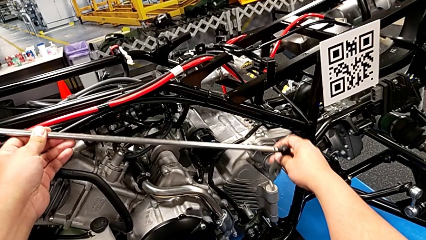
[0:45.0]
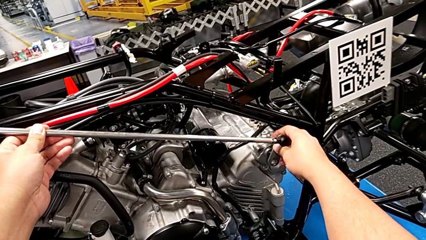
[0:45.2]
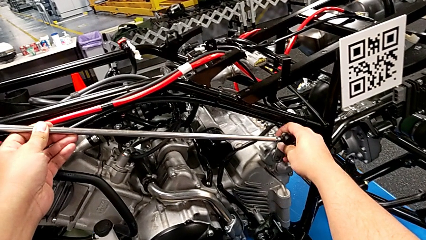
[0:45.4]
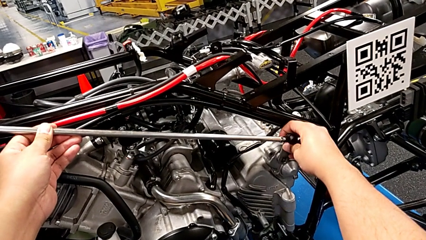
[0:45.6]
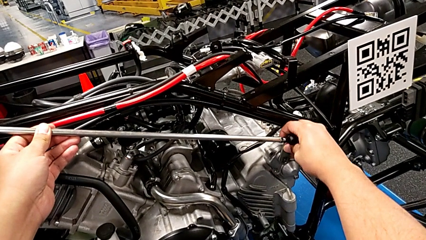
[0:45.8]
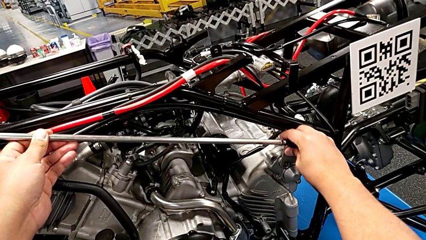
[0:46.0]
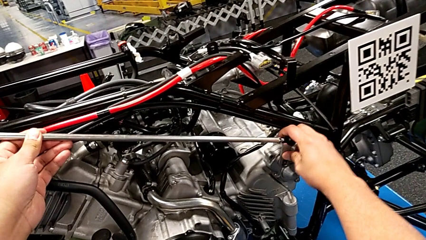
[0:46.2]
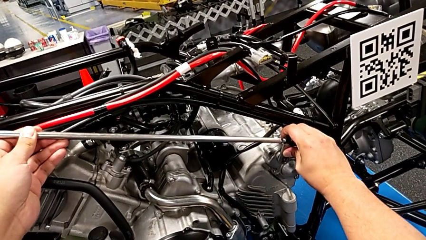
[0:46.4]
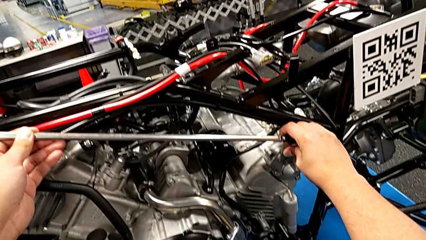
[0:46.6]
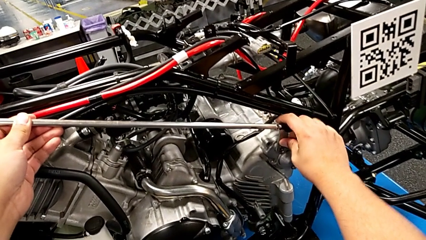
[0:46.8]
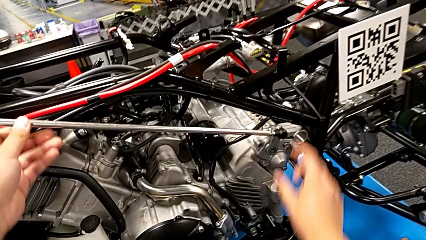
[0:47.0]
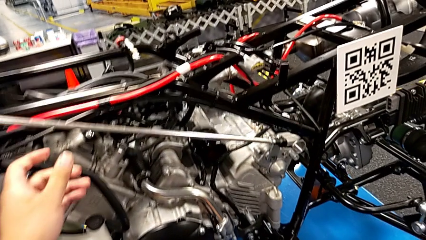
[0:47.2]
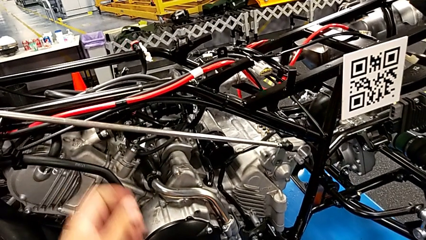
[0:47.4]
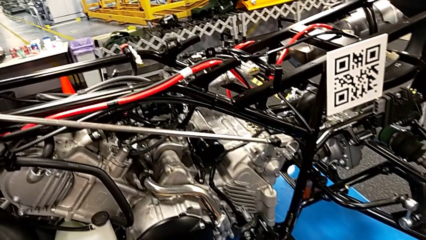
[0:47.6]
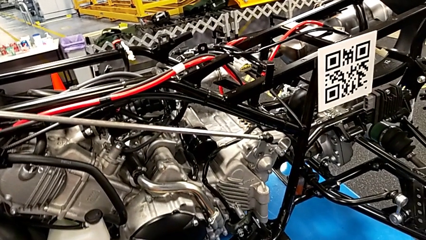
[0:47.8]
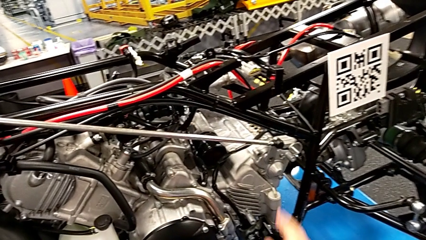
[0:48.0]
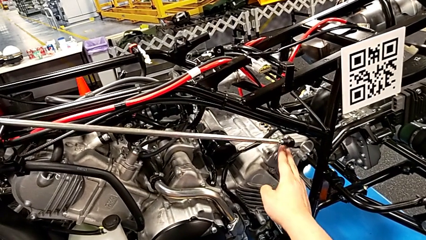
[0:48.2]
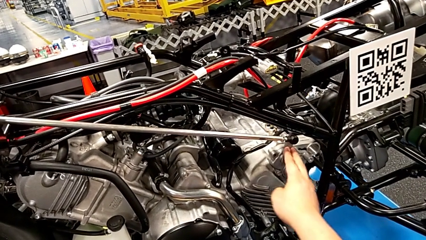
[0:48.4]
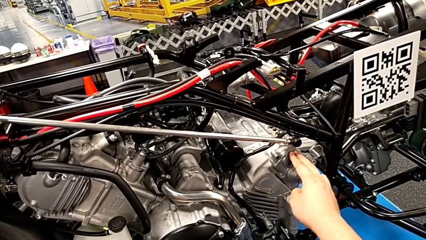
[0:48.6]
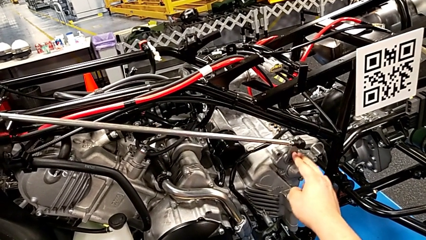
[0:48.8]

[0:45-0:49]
The camera wearer is assembling the shift_arm. They insert the shift arm and push it.

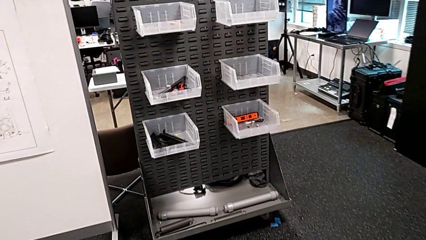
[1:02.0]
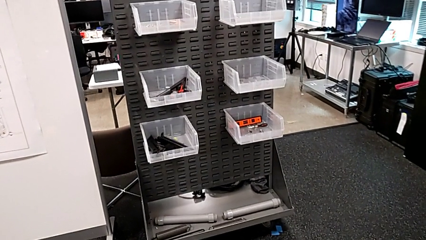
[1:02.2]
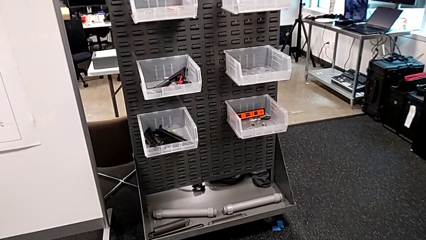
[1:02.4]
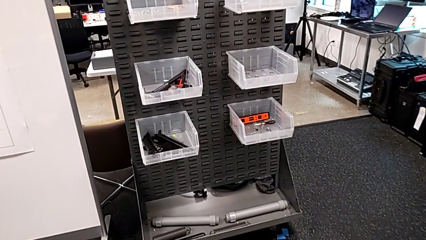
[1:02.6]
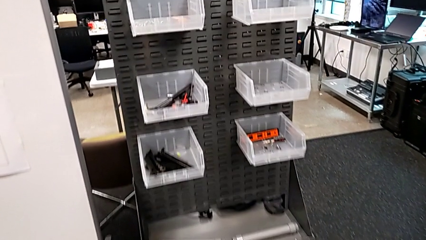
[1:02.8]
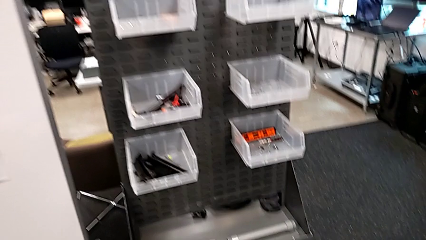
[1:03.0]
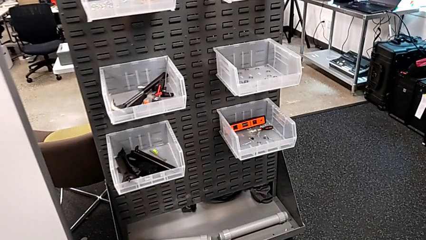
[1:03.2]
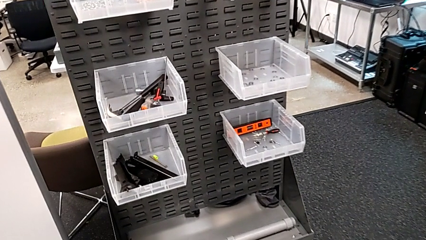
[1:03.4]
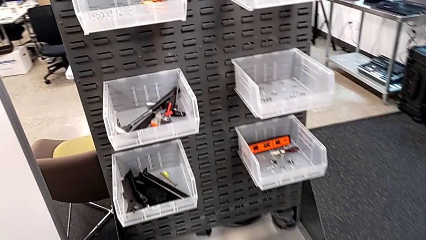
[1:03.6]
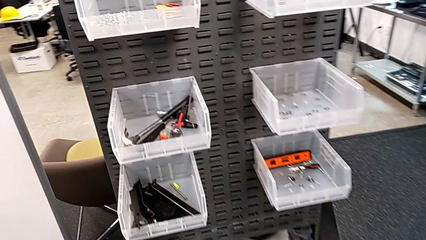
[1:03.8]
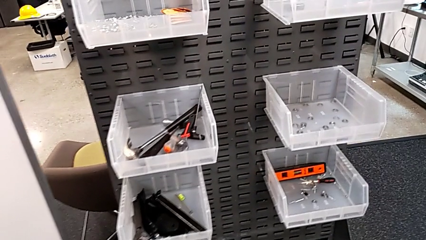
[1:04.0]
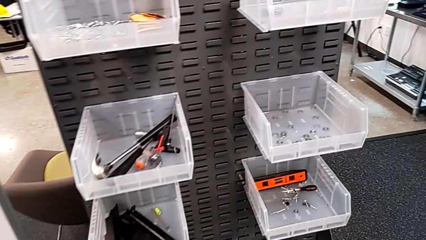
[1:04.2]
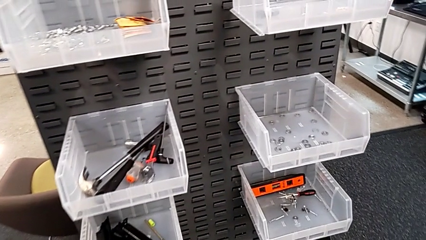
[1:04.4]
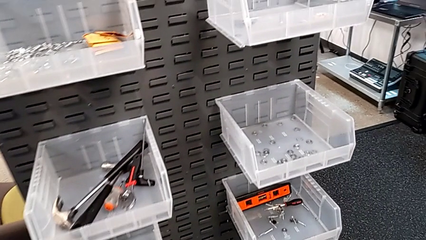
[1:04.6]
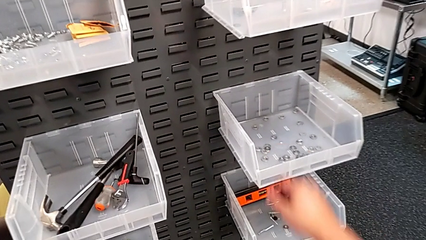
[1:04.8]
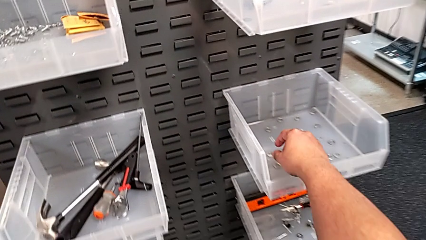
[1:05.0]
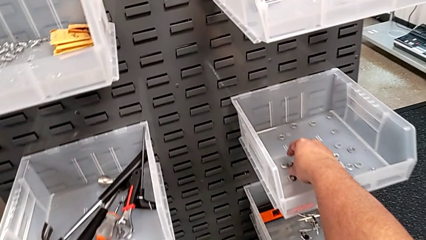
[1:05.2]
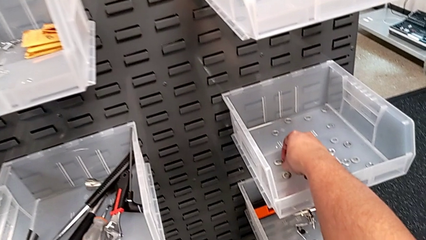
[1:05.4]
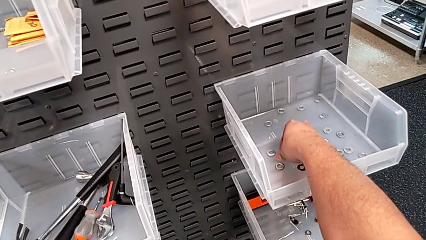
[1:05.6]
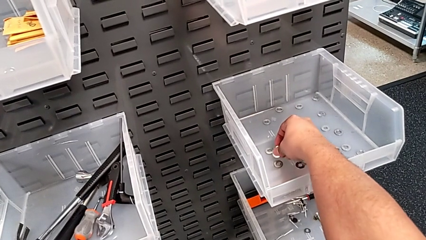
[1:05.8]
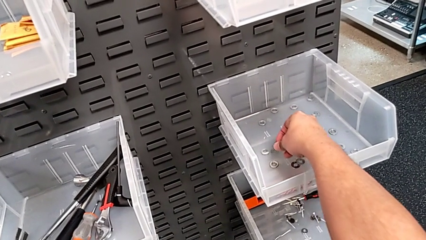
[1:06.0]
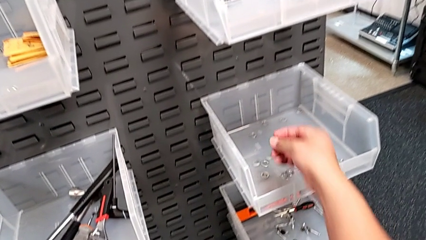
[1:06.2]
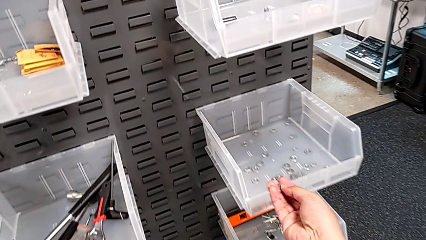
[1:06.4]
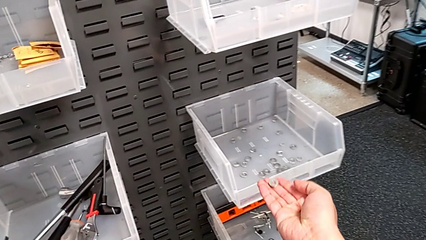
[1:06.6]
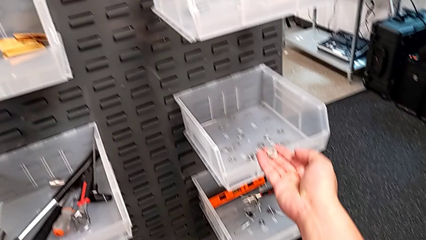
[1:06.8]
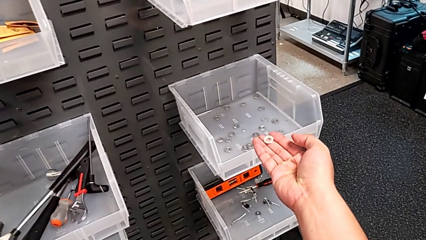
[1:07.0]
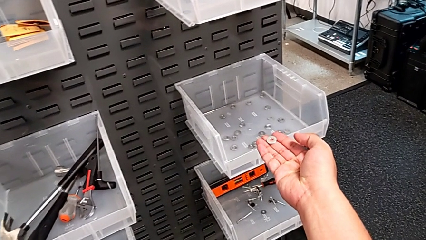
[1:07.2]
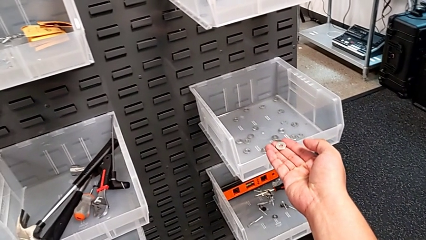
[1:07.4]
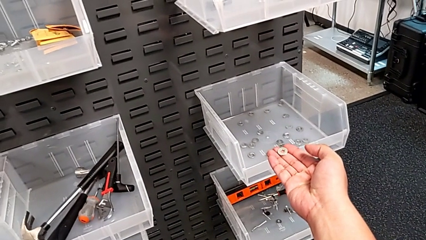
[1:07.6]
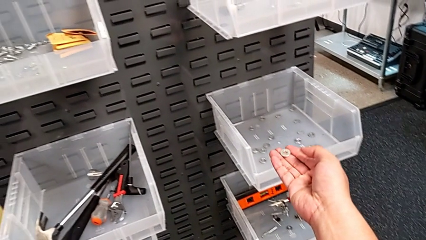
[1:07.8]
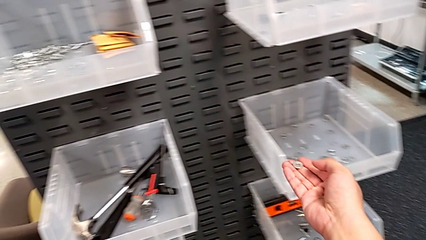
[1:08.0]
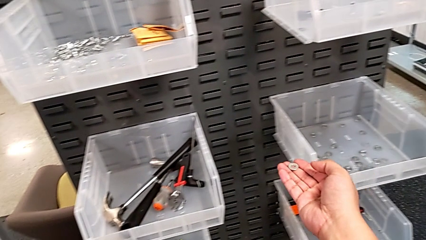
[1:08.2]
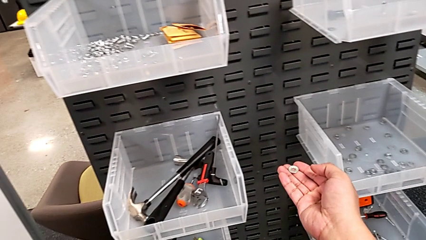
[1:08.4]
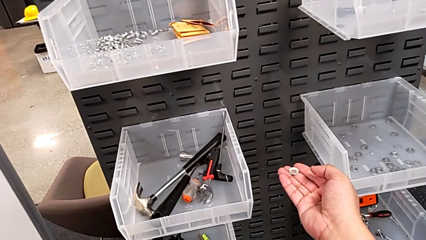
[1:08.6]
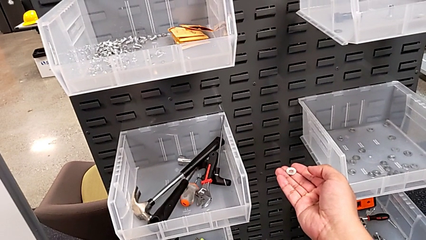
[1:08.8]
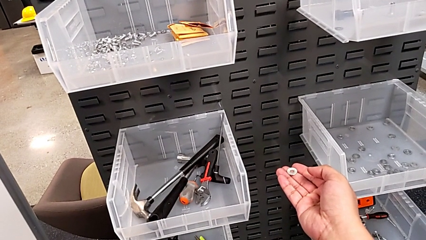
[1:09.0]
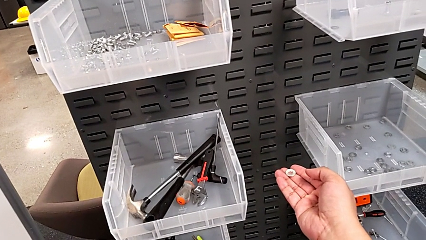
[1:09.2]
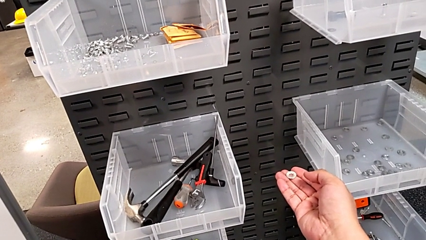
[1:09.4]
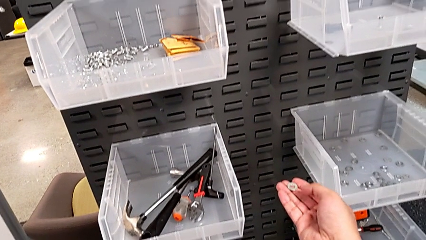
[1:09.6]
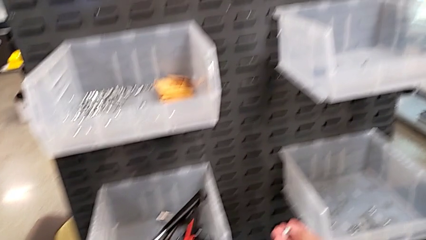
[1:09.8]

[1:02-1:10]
The camera wearer grabs a washer. They grab the washer and hold it.

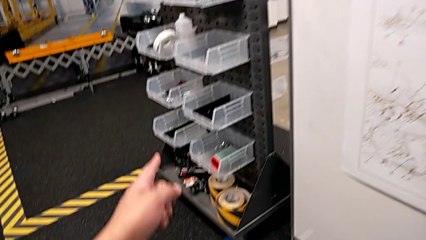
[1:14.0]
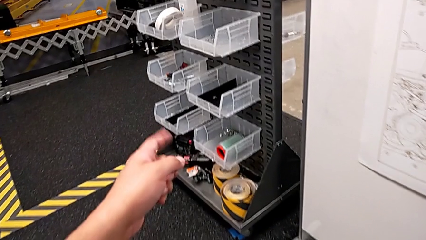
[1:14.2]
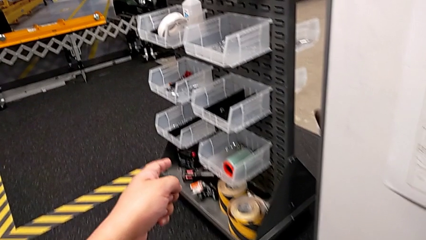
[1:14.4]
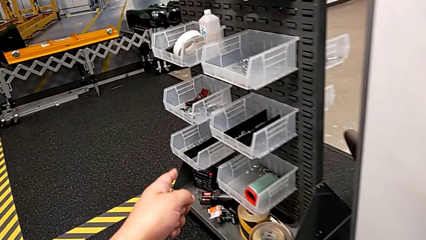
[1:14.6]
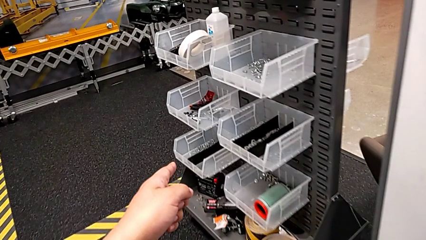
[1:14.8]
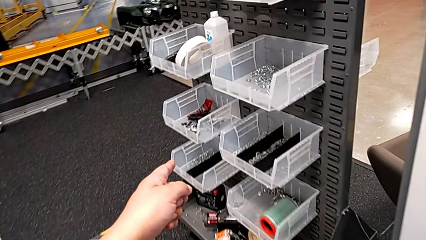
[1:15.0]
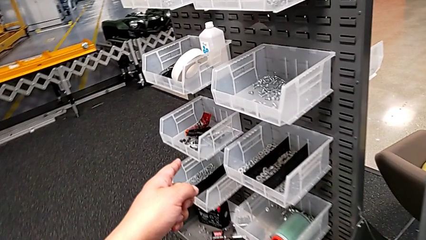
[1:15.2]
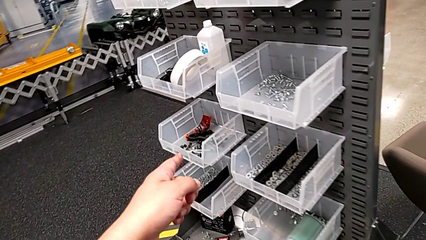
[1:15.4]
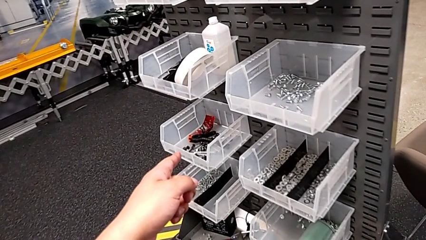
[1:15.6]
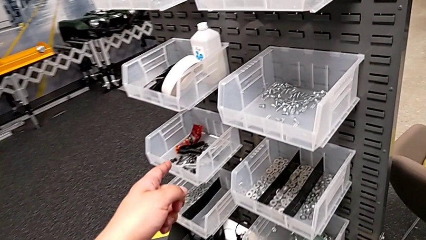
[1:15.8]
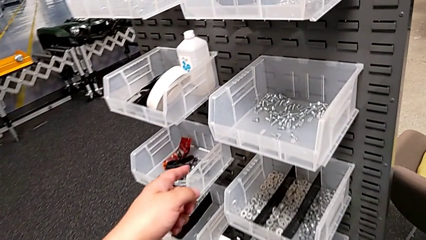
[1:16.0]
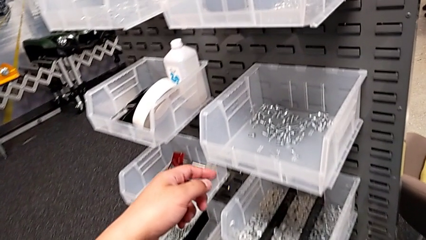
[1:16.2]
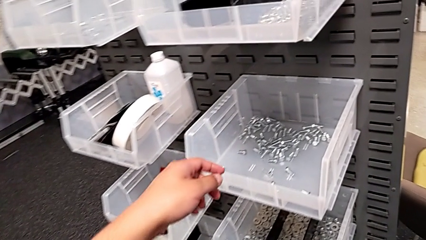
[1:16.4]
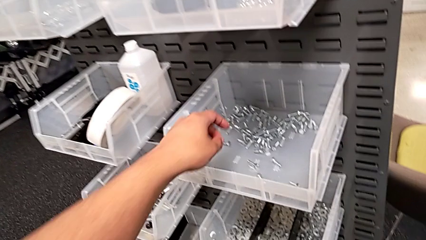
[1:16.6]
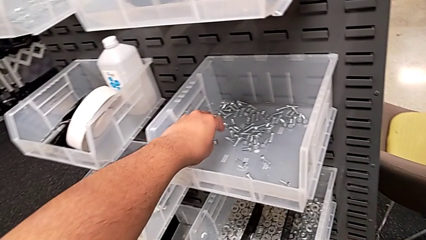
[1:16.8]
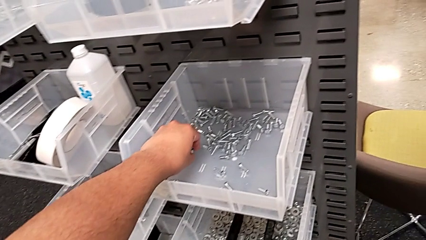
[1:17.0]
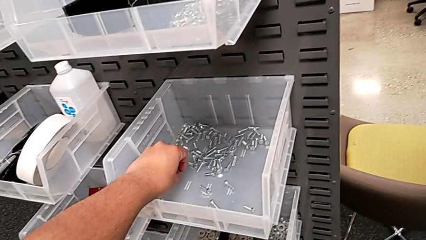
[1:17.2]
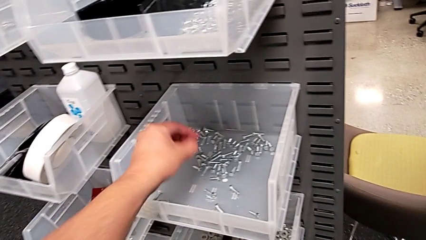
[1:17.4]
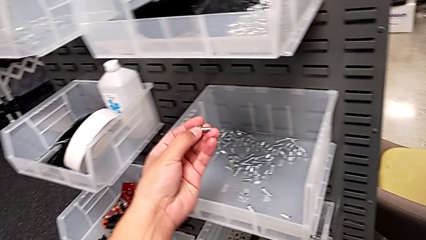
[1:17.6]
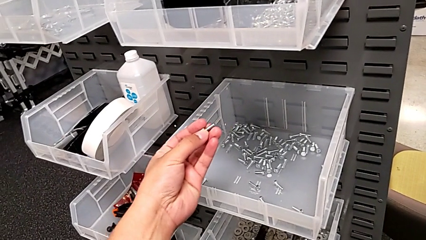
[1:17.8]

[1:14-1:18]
The camera wearer is grabbing a bolt. They grab the bolt.
